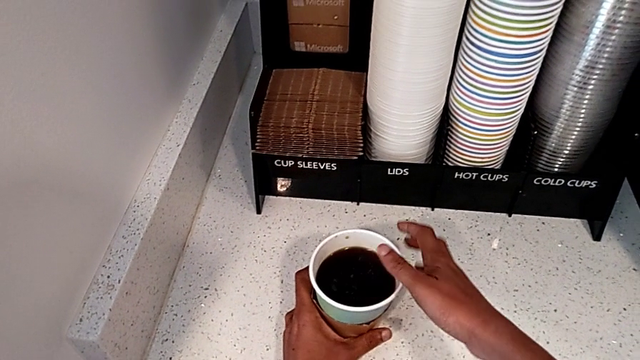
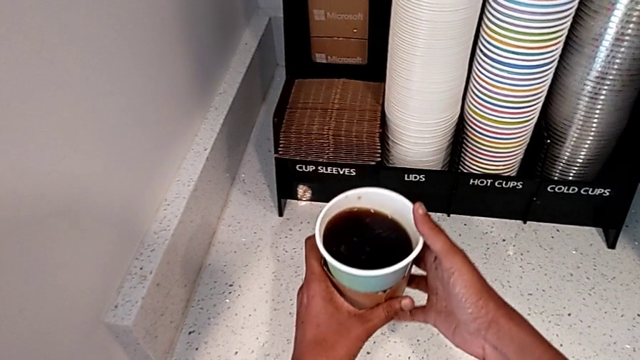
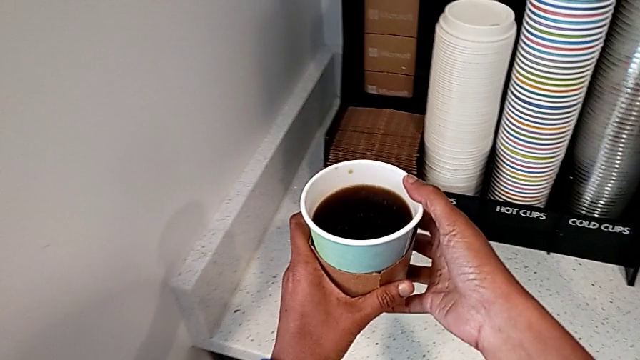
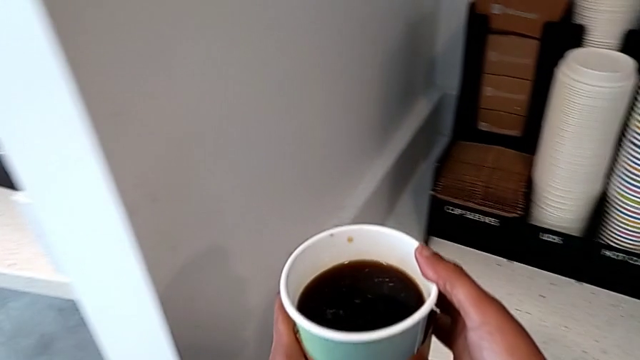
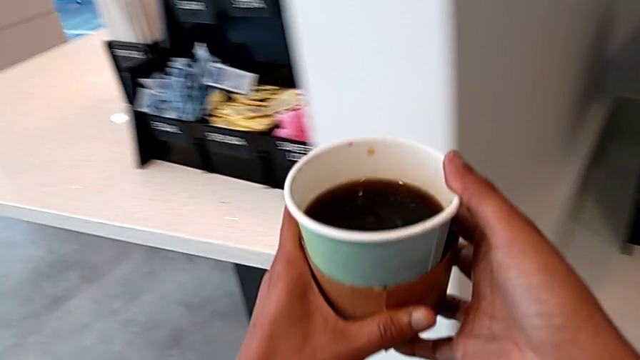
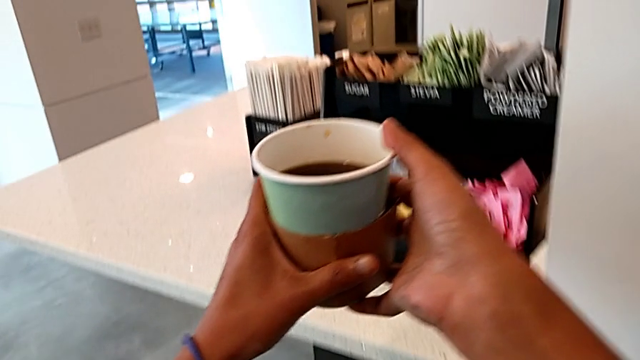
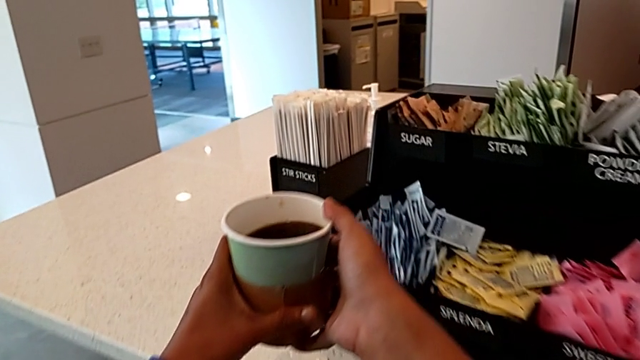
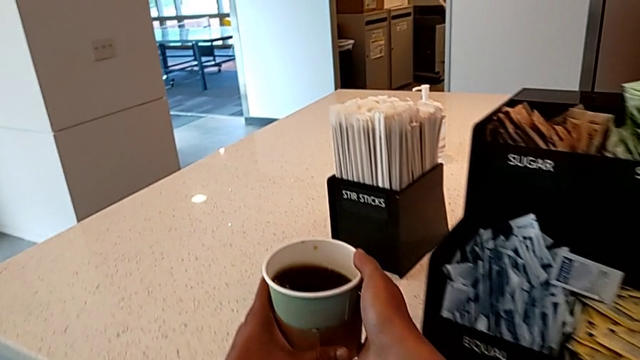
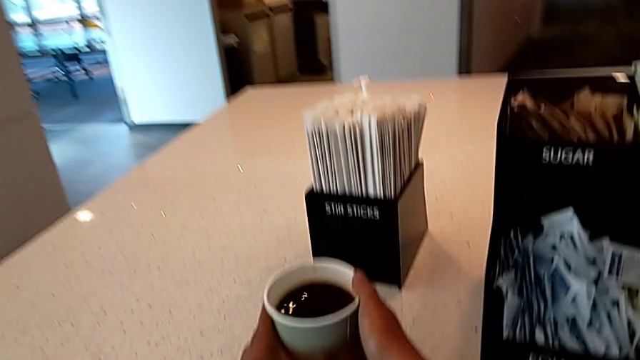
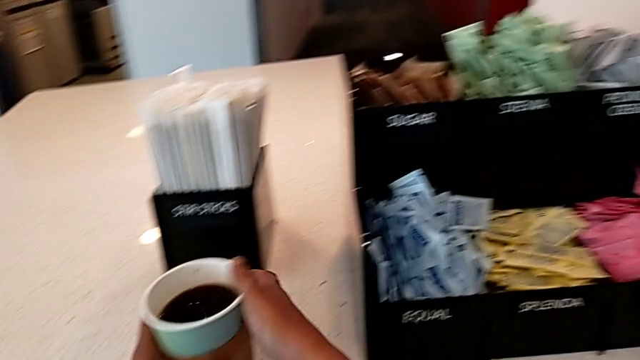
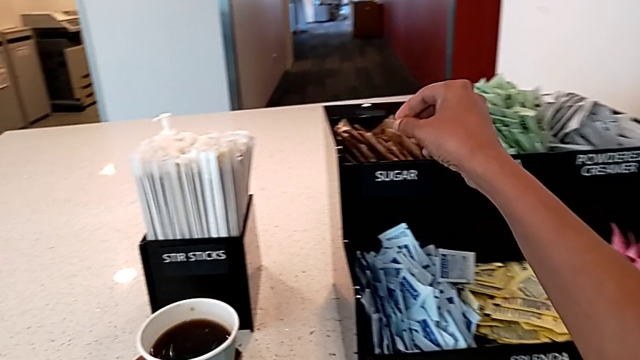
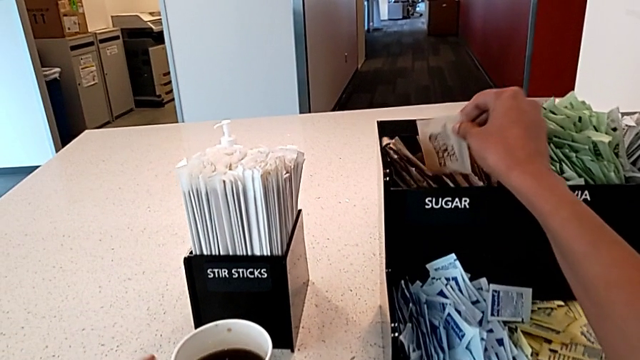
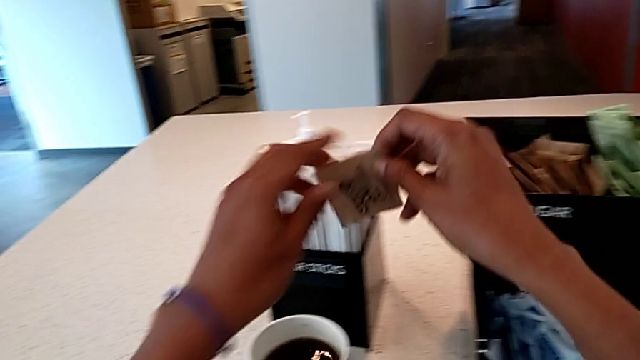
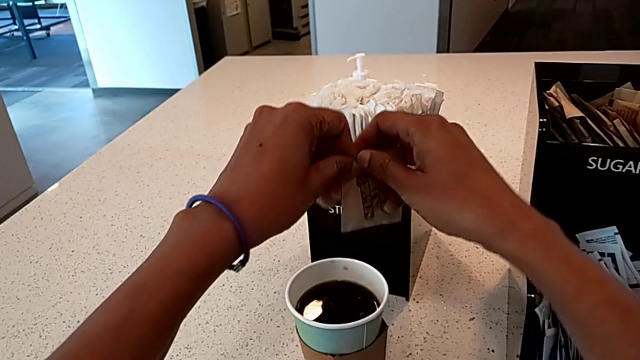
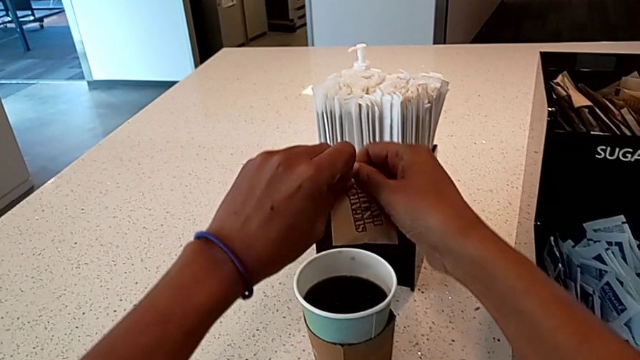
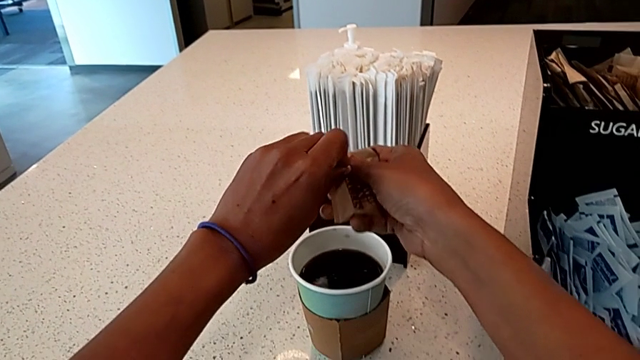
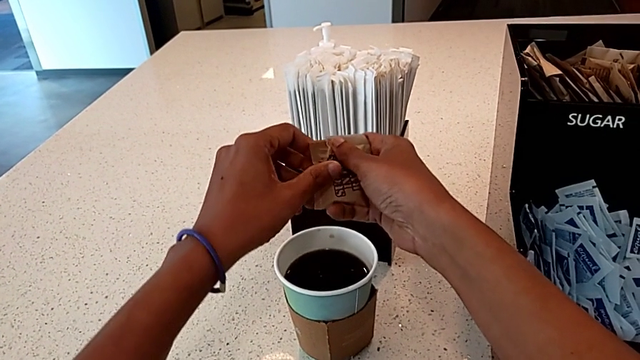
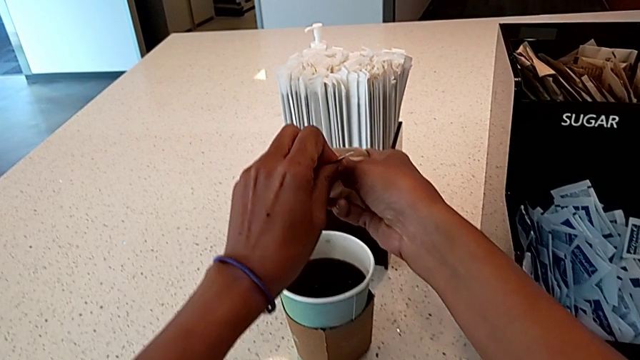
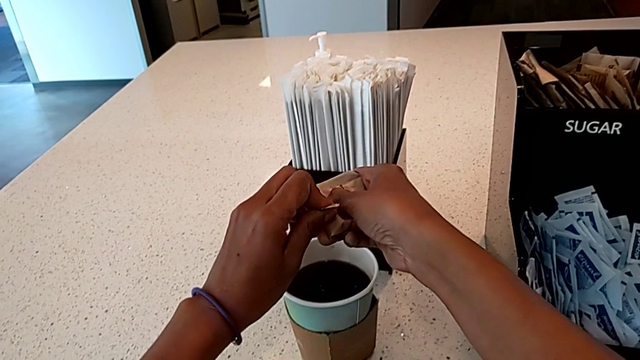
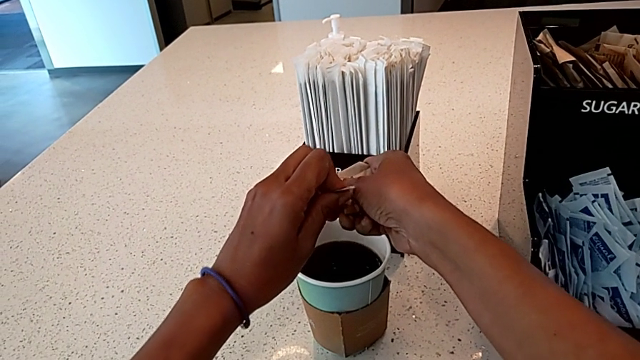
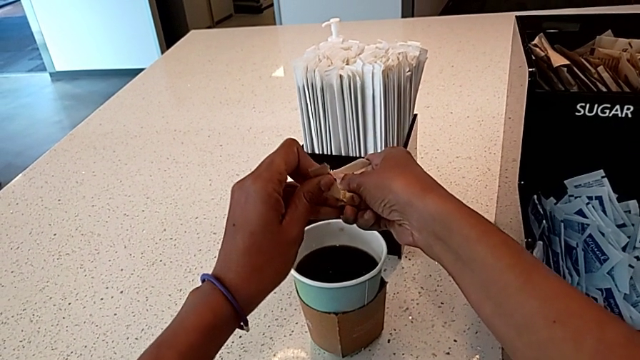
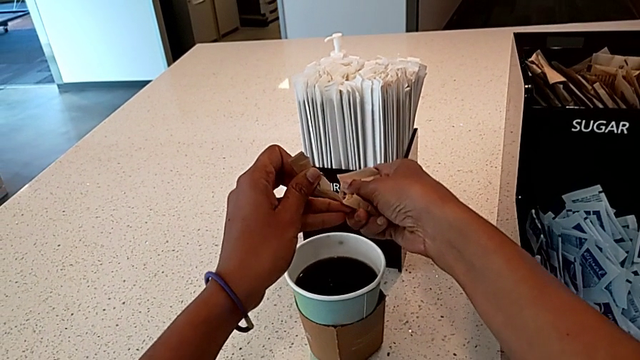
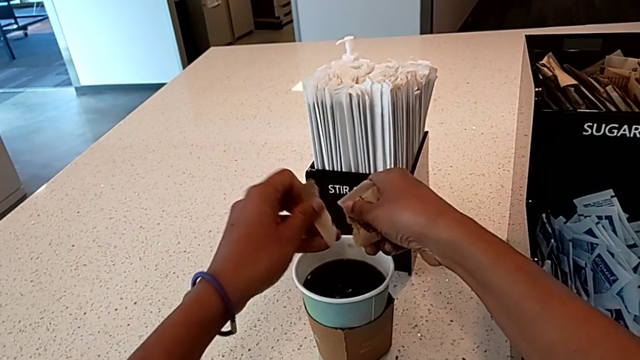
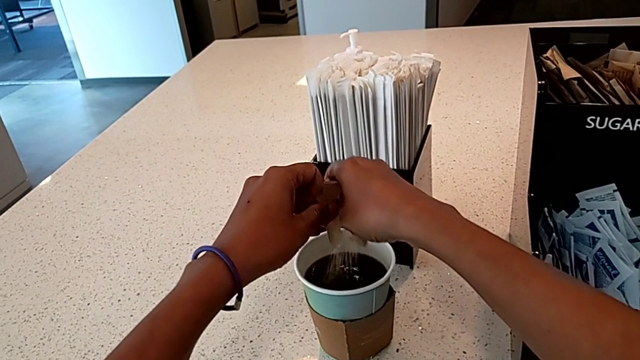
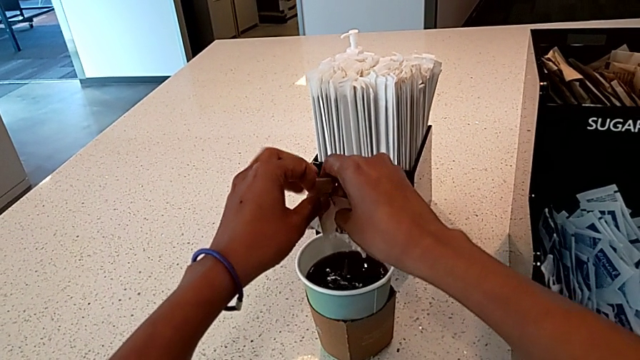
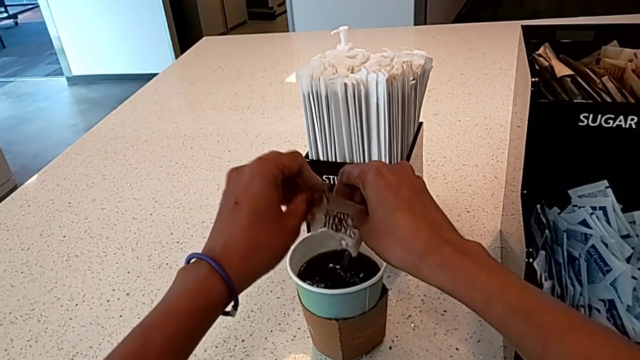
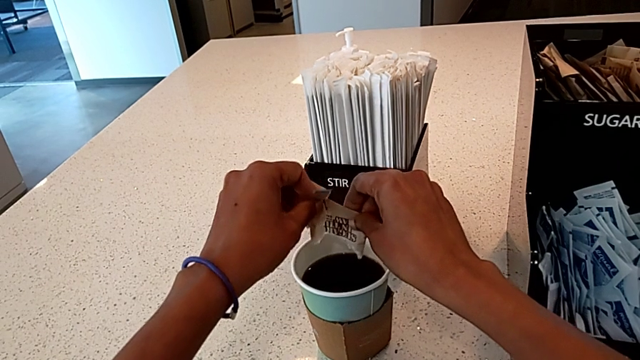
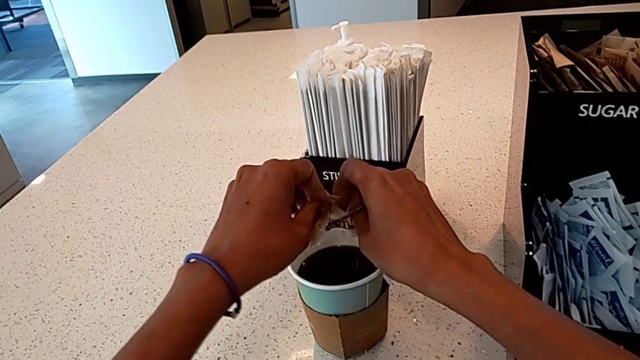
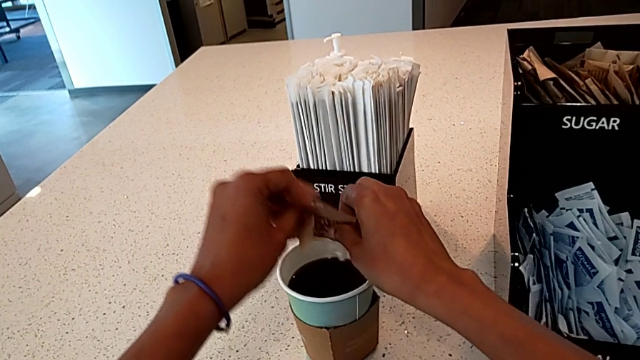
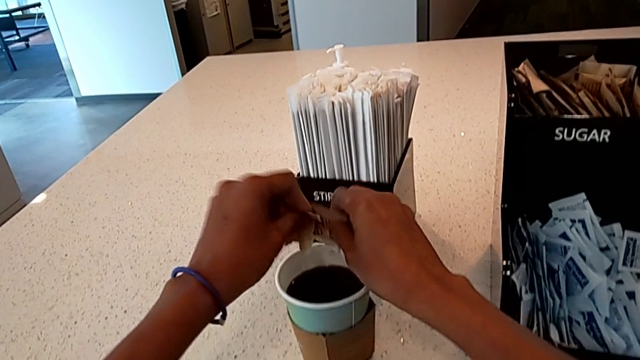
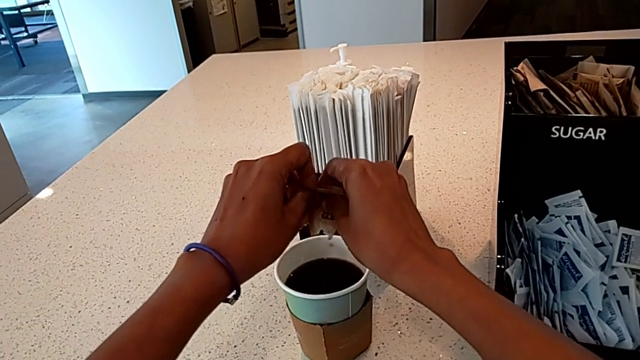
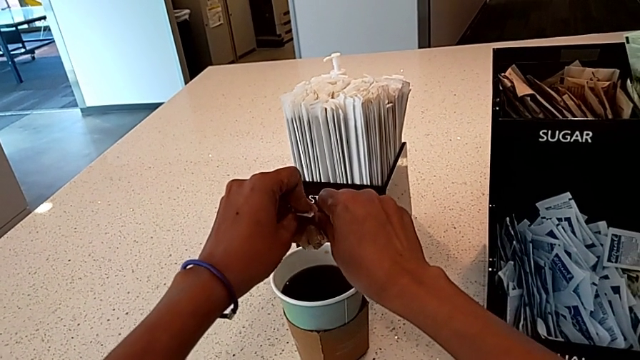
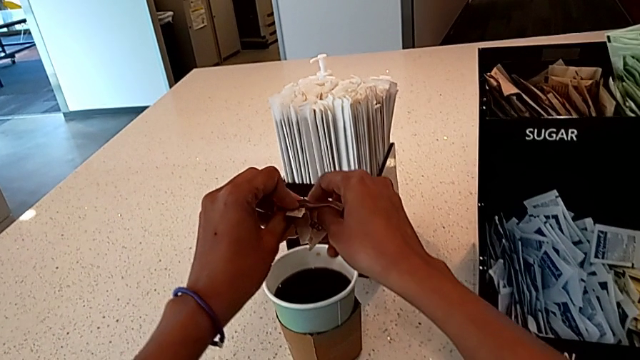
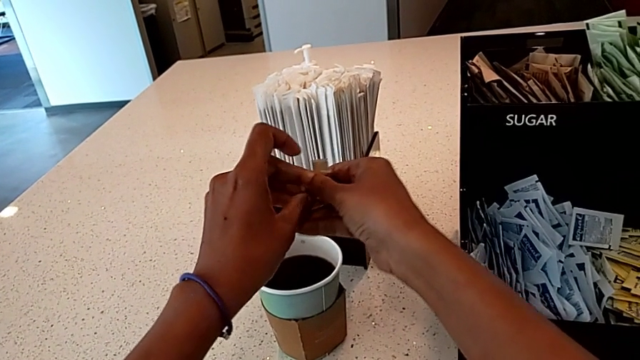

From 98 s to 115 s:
The camera wearer adds sugar to their coffee. They hold the coffee, place it, grab the sugar packet, open it and load the sugar.

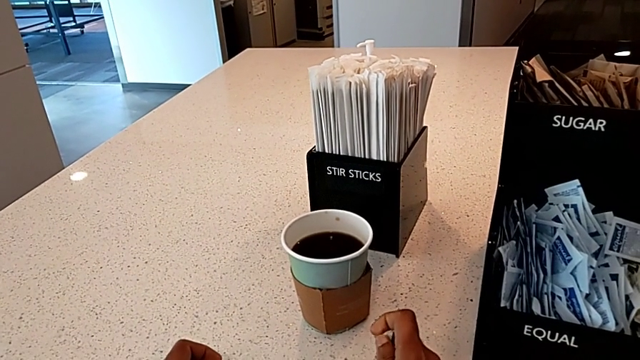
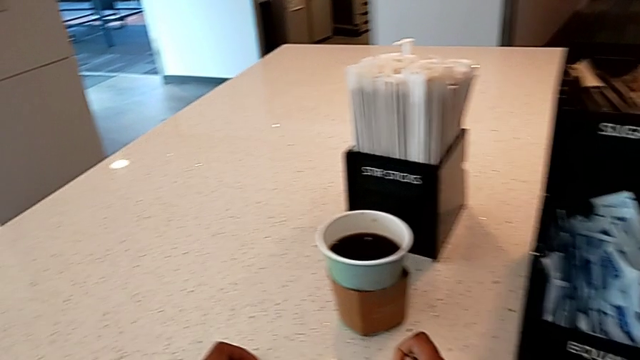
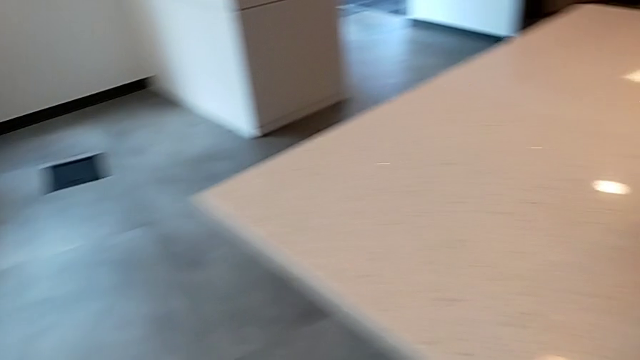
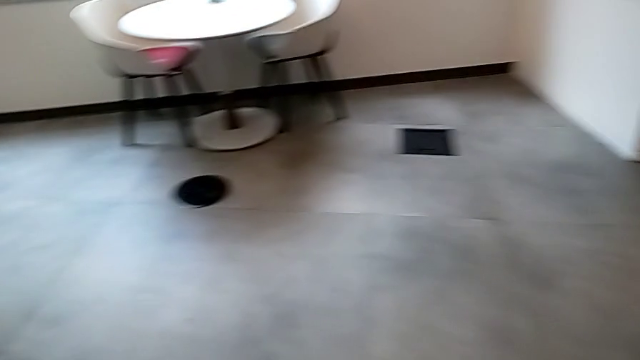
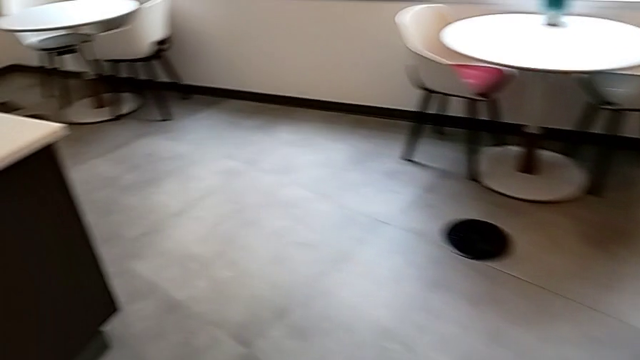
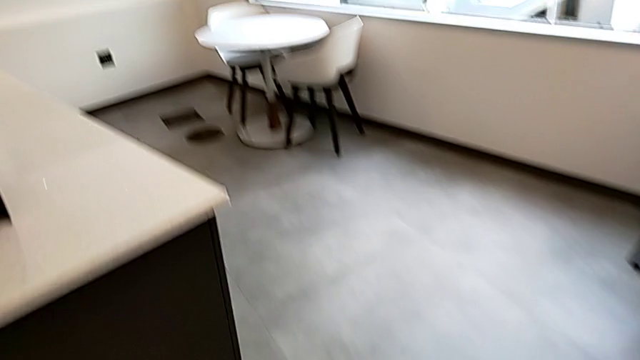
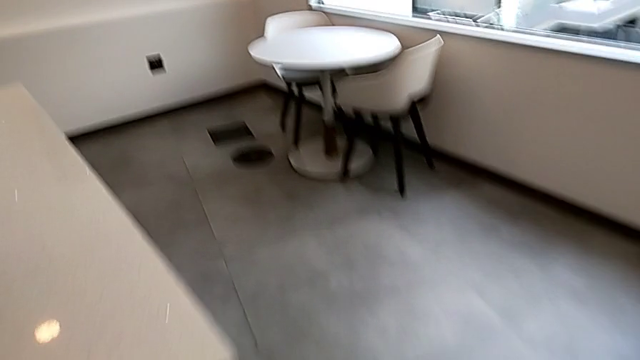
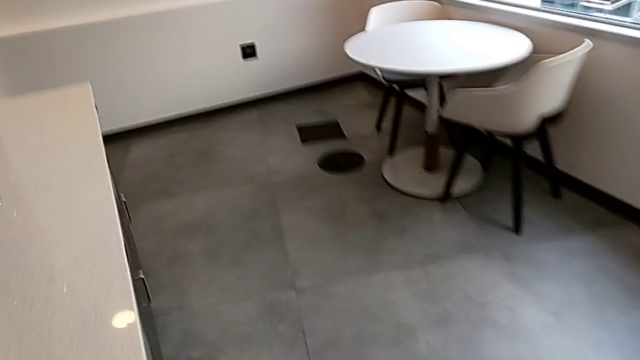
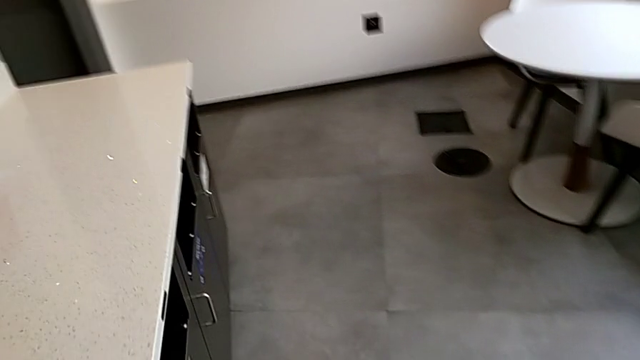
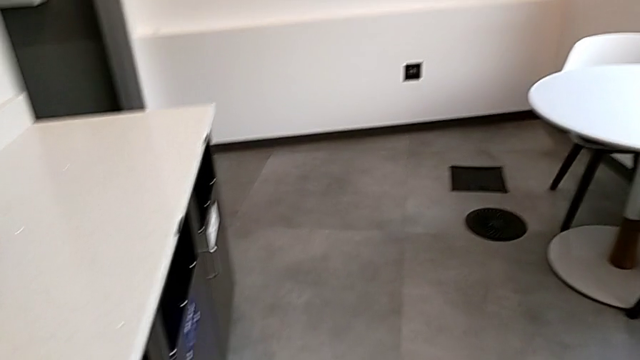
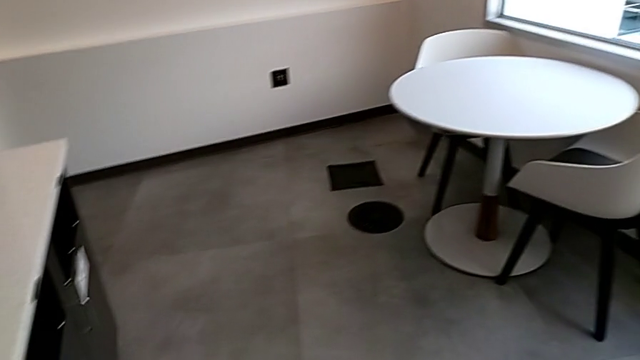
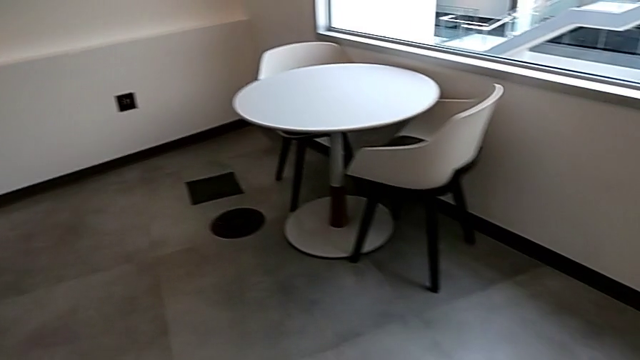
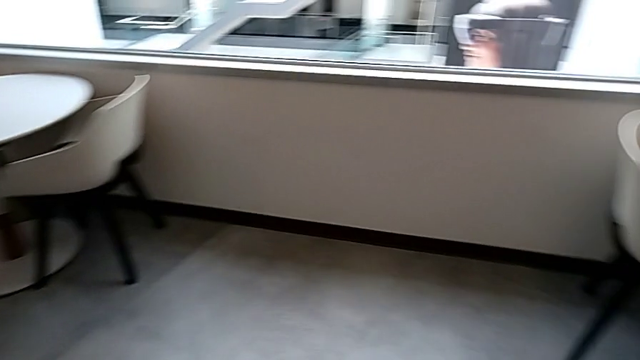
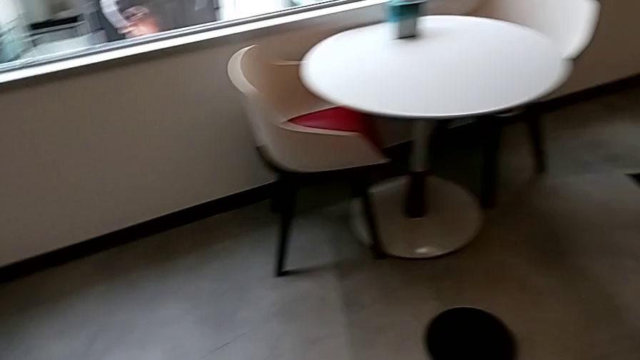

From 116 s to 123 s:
The camera wearer is adding milk to their coffee. They wrongly approach the fridge.
